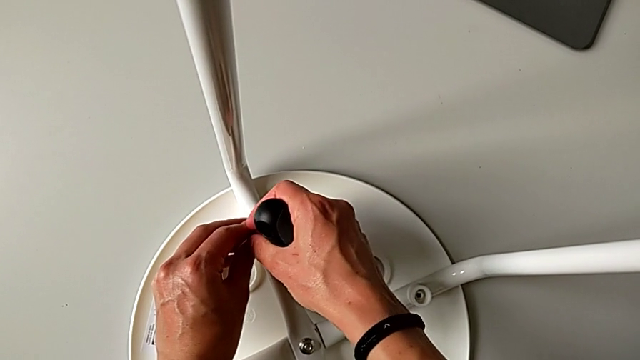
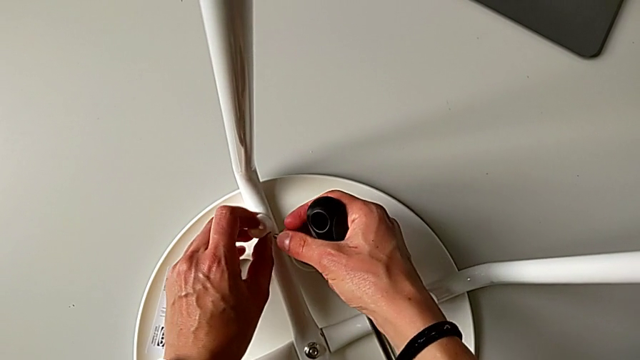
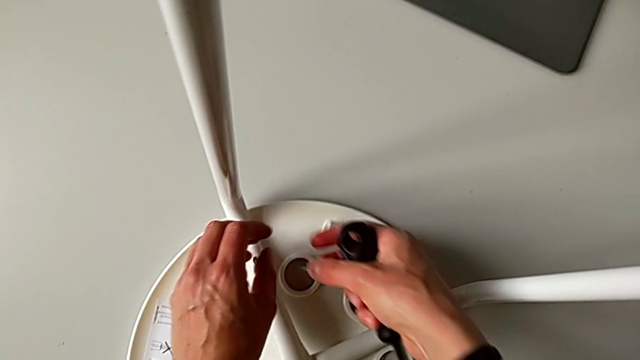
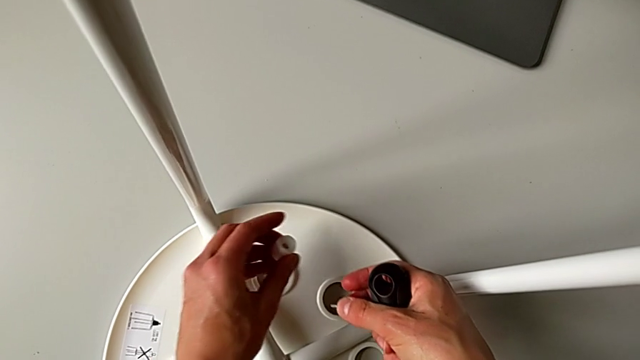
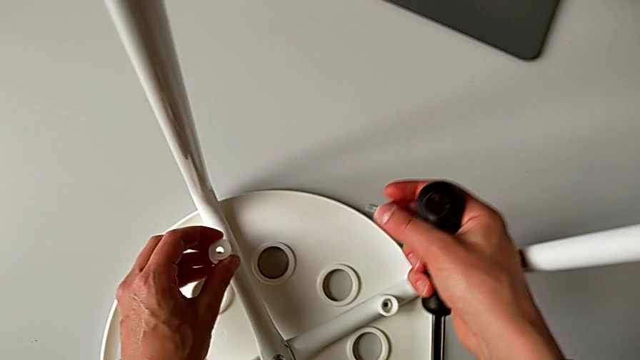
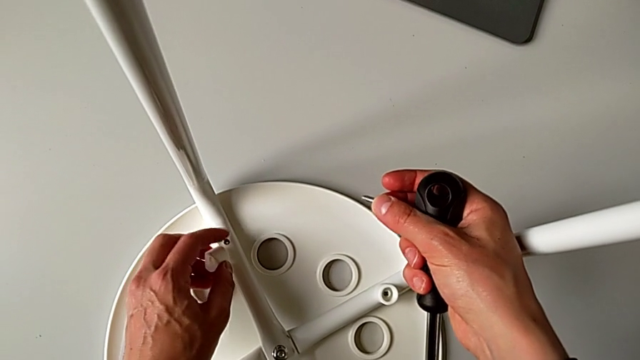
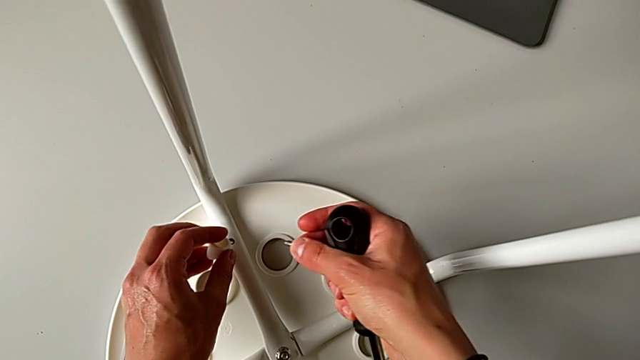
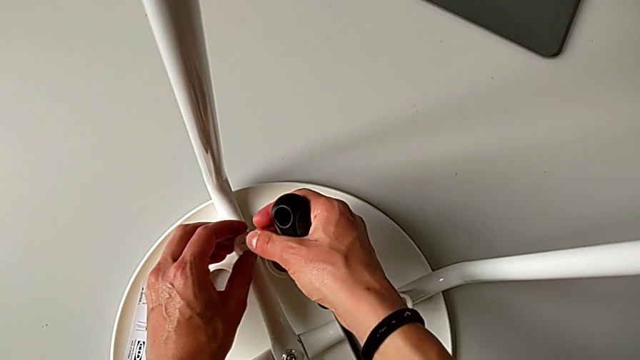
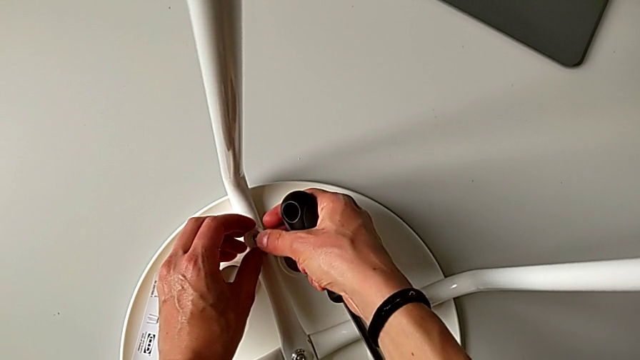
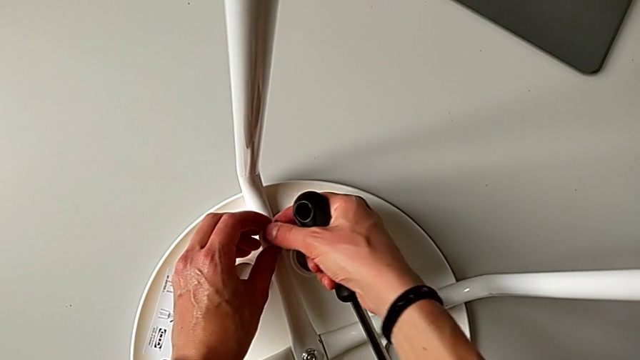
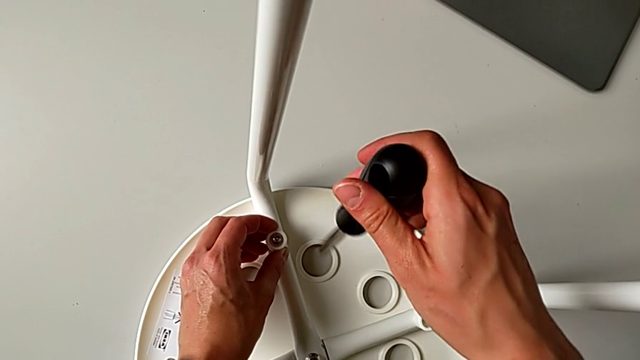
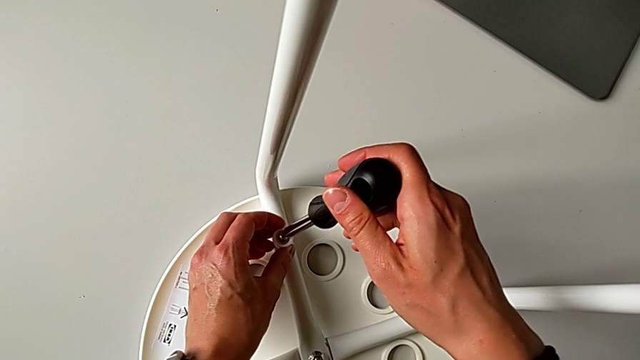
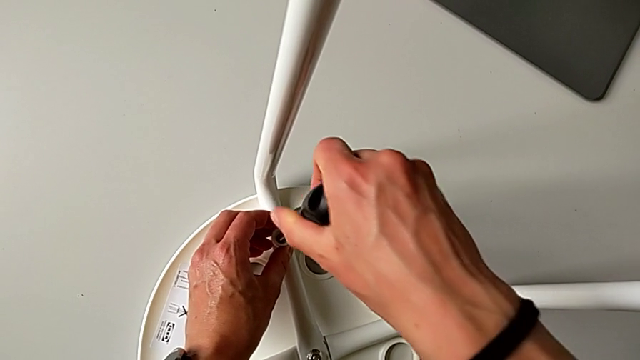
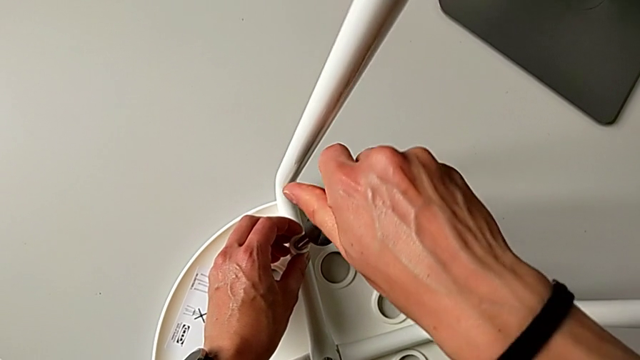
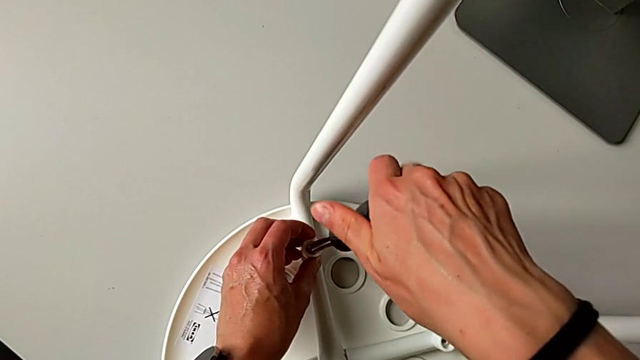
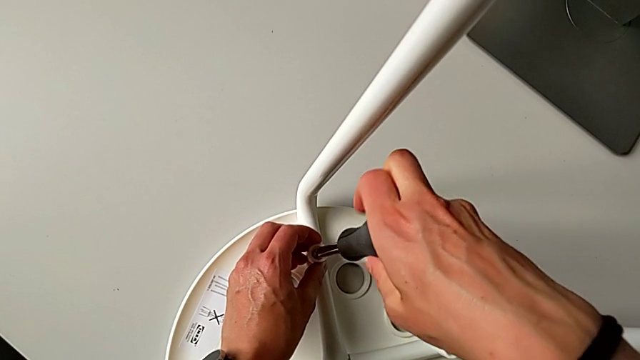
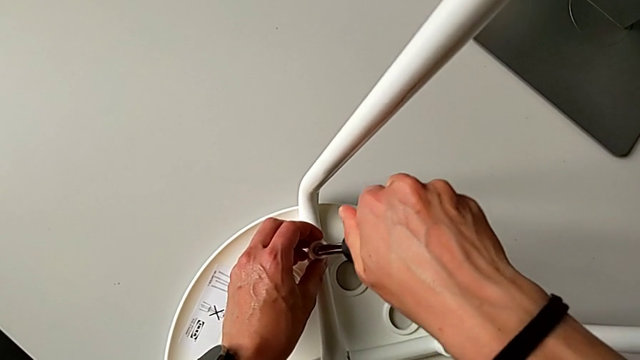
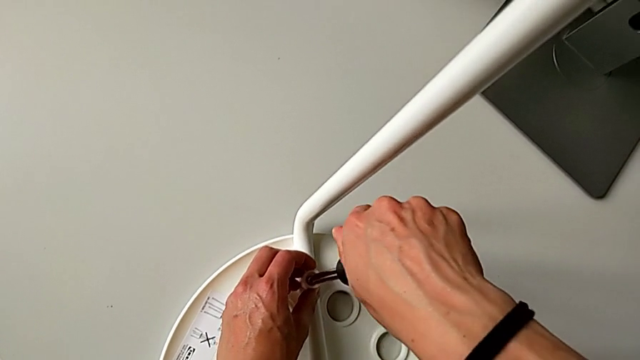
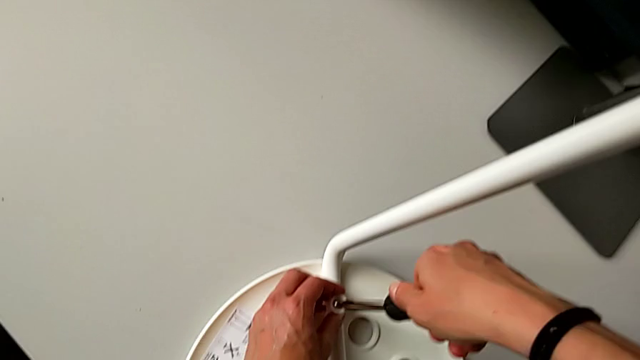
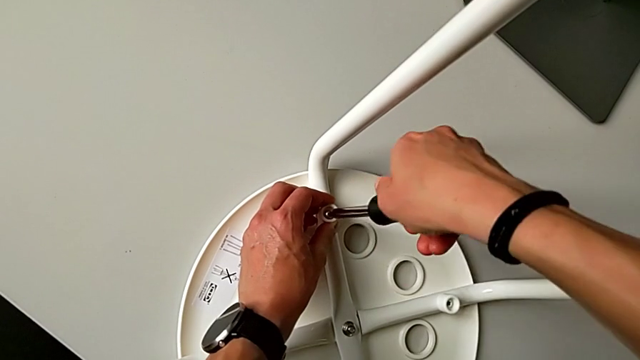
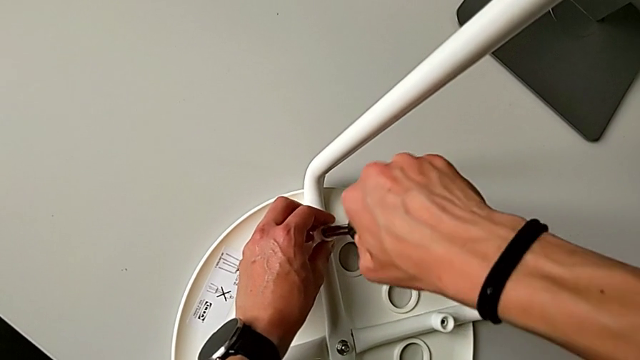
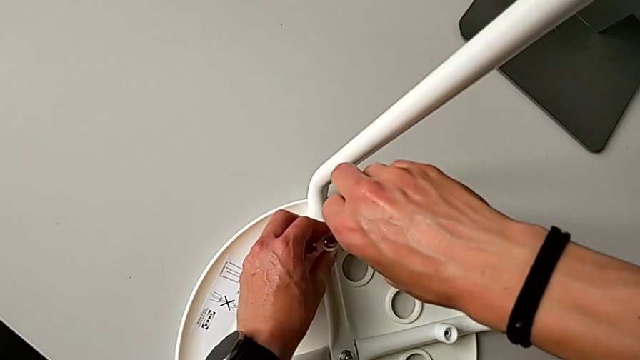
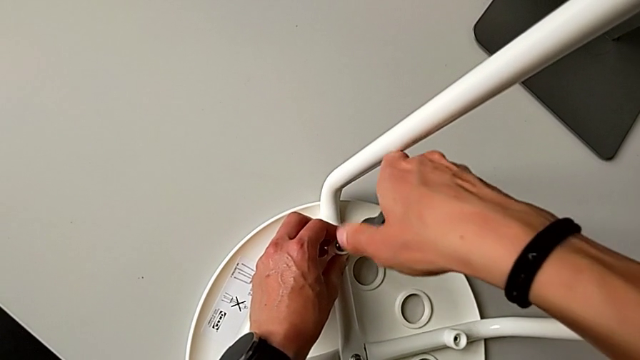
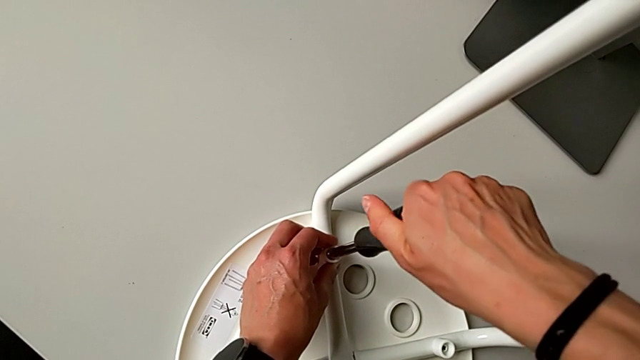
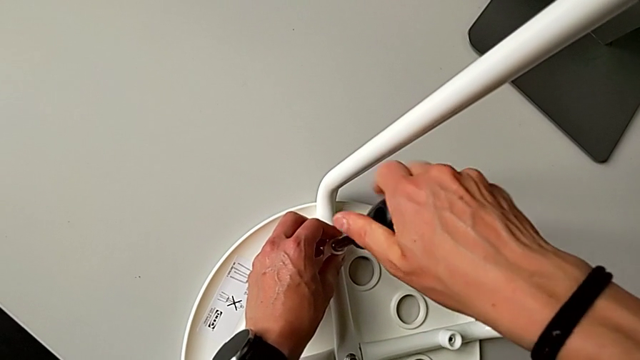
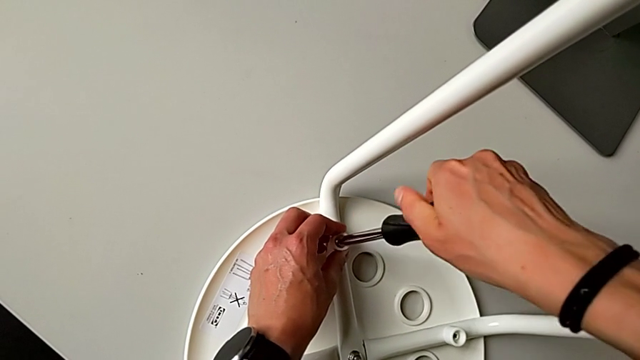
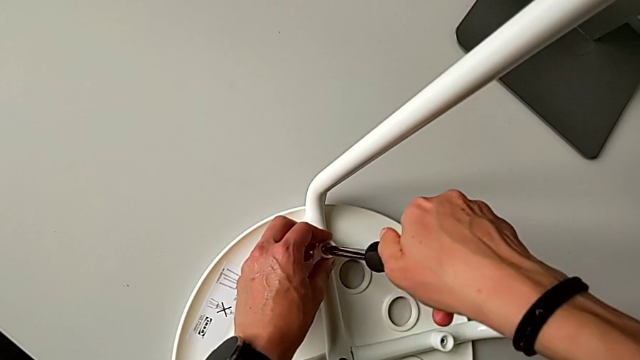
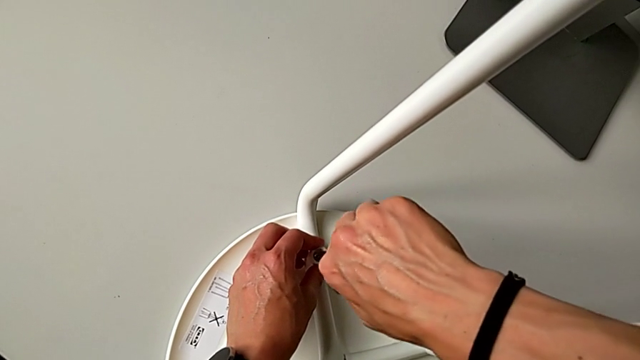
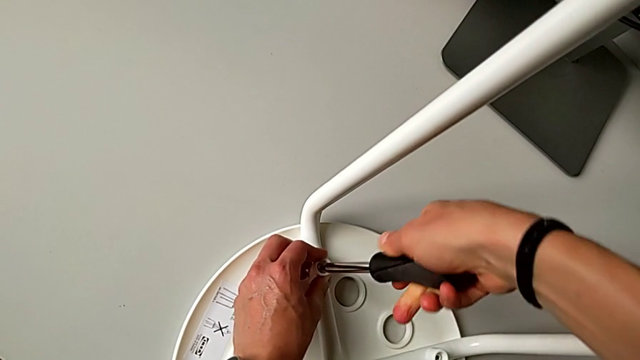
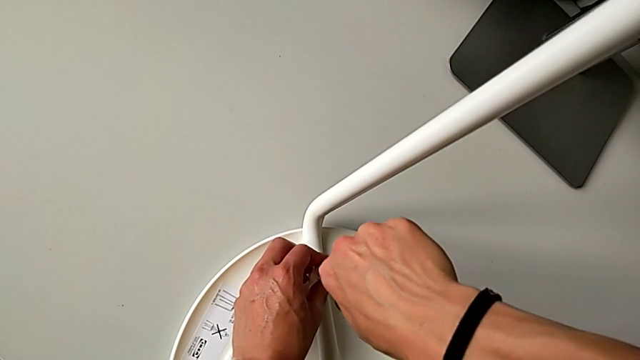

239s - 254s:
The camera wearer is assembling the legs with the seat. They wrongly drop the washer, grab it, insert it, insert the screw, insert the screwdriver and screw the screw.

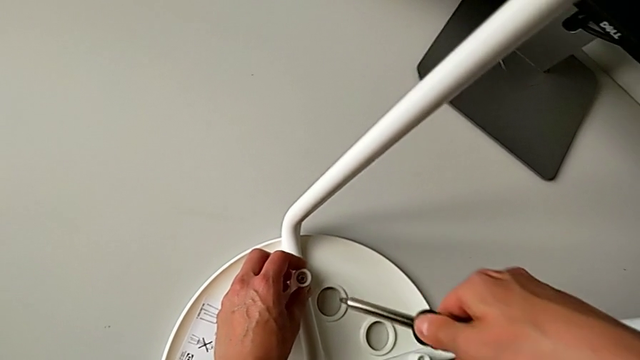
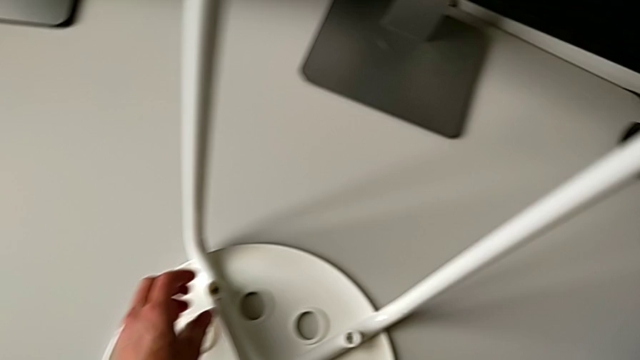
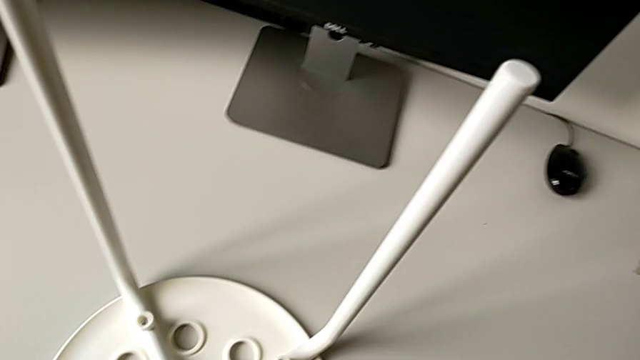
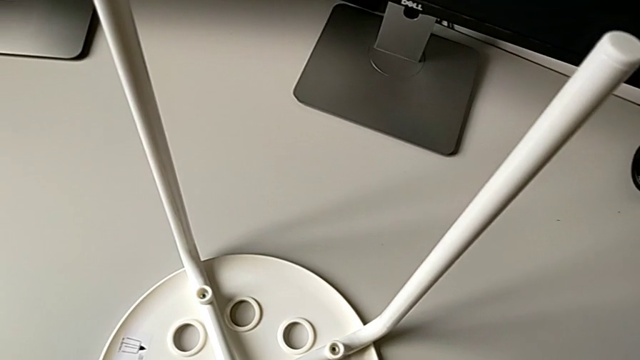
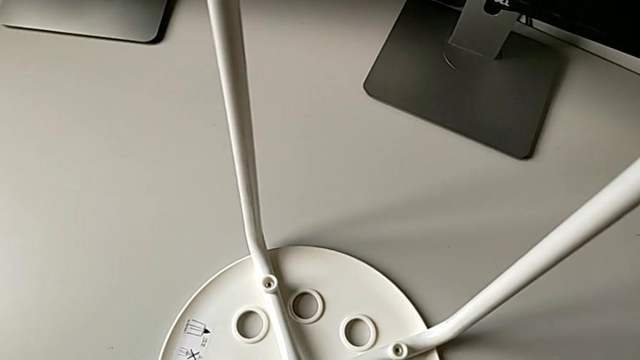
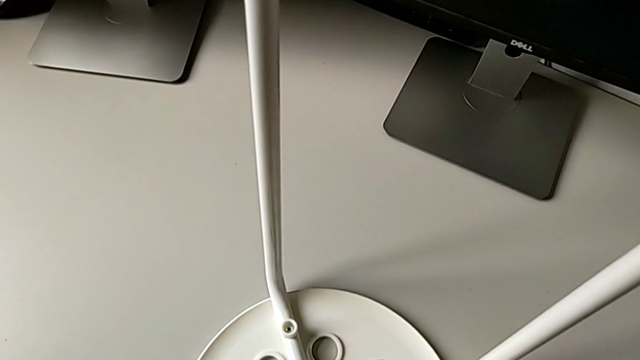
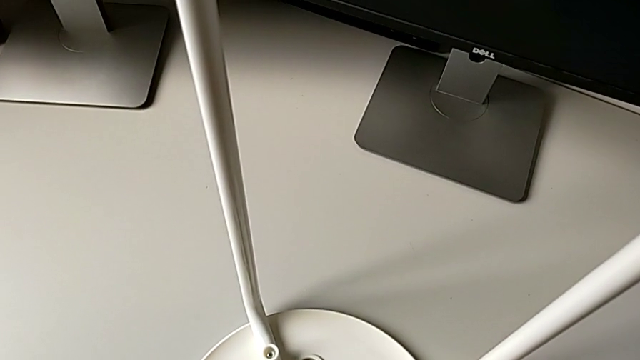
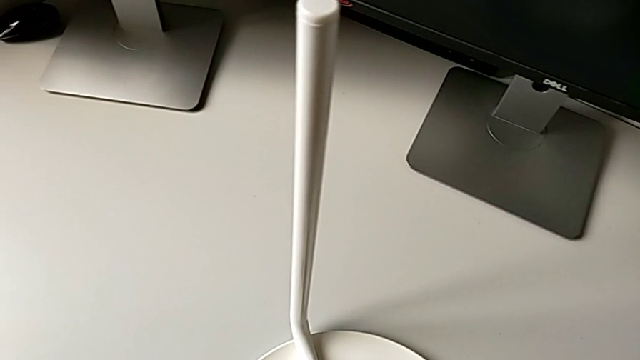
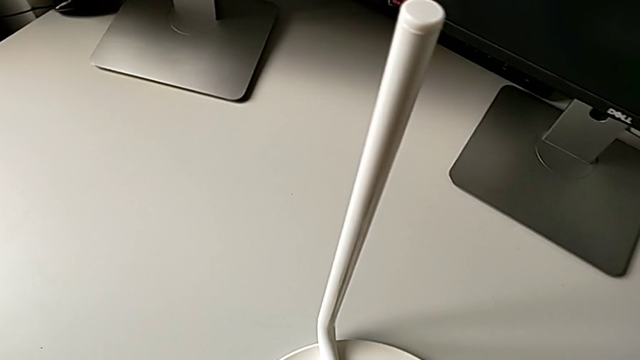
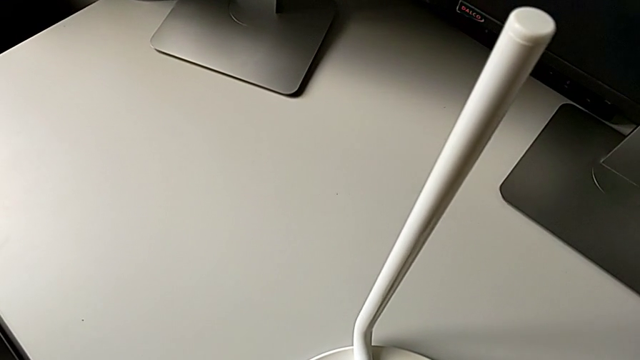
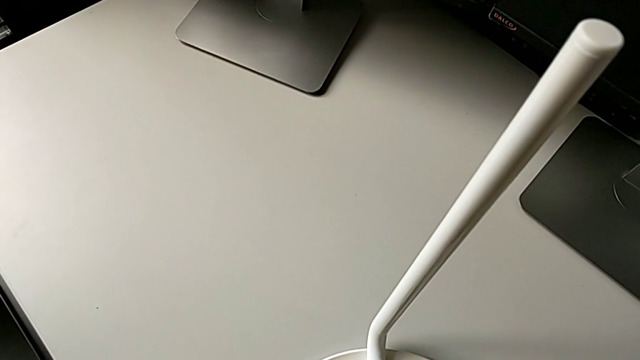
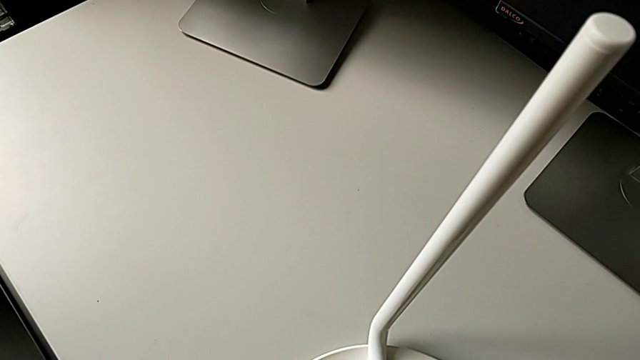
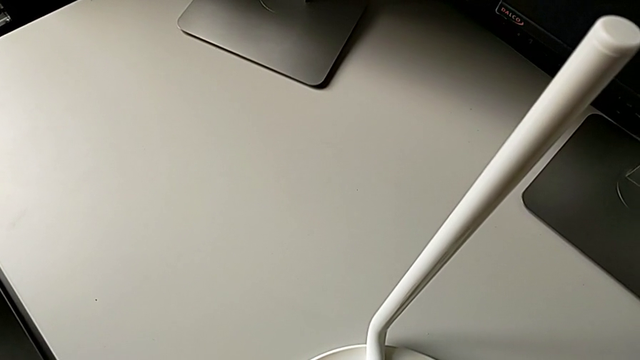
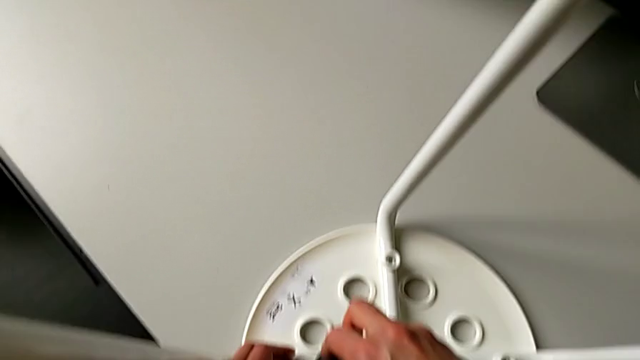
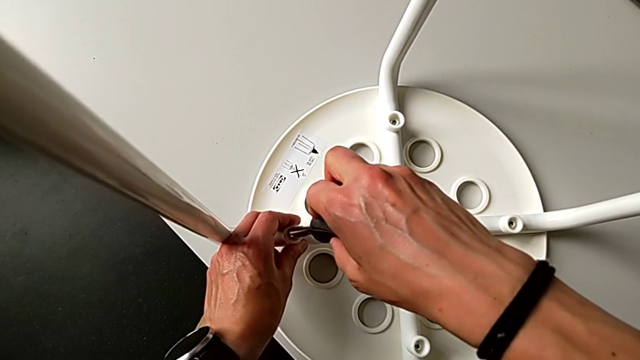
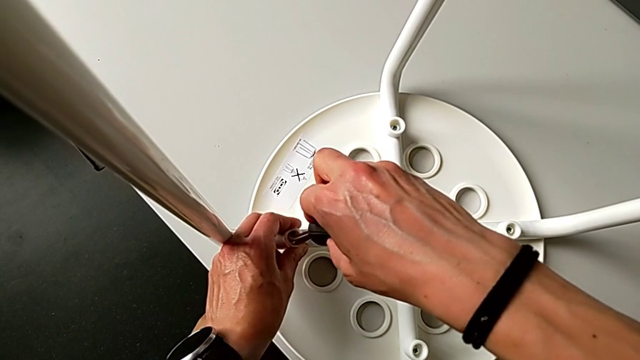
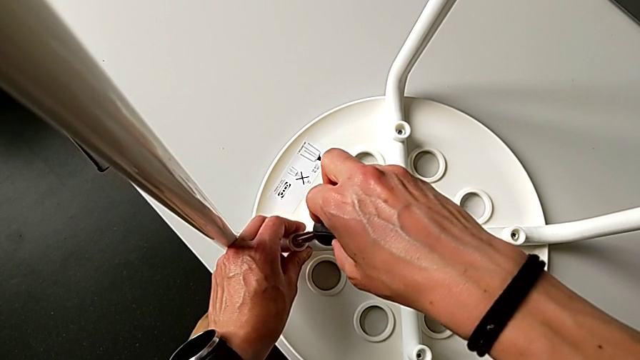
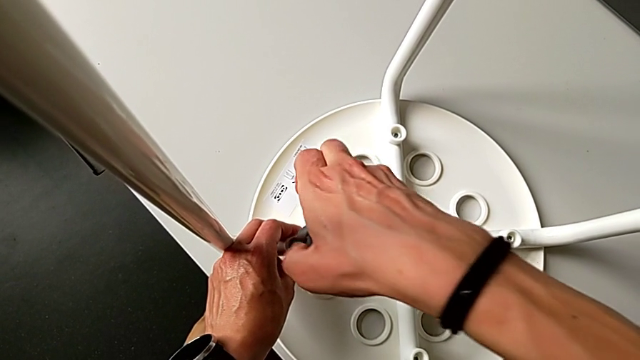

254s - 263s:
The camera wearer is assembling the legs with the seat. They withdraw the screwdriver, grab the screw, insert it and insert the screwdriver.
